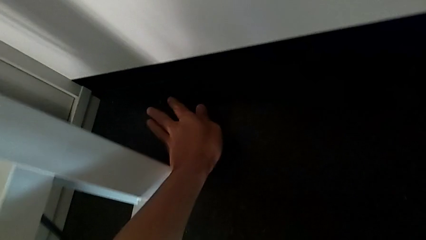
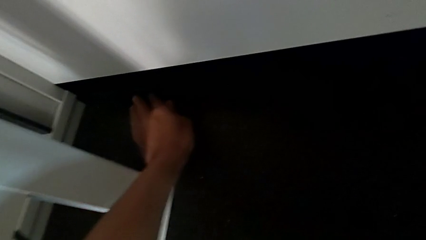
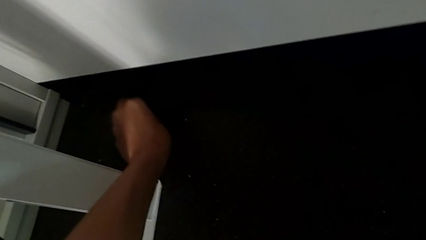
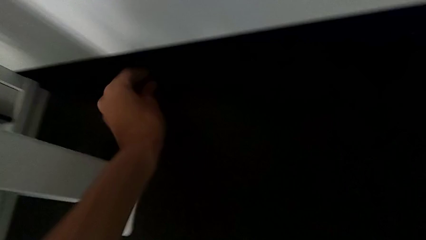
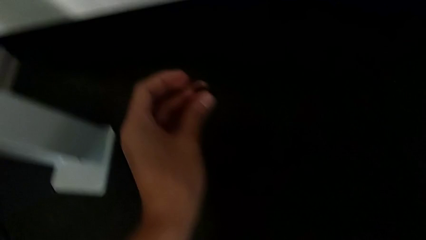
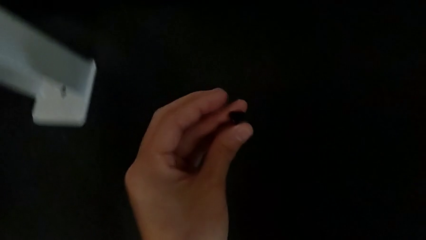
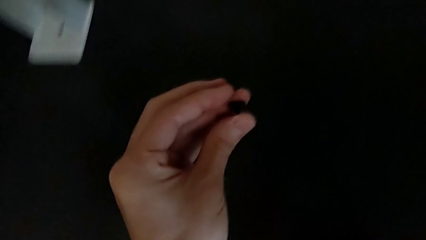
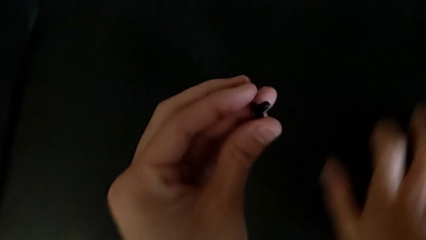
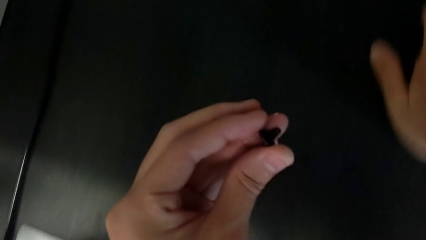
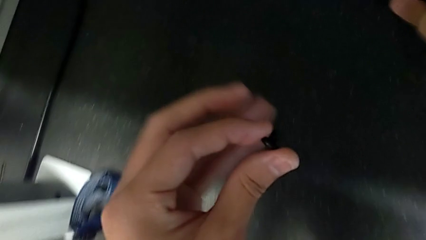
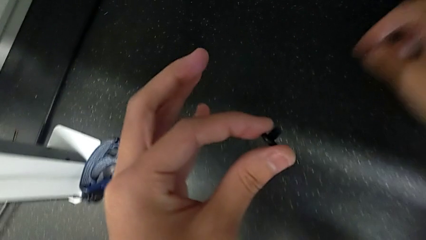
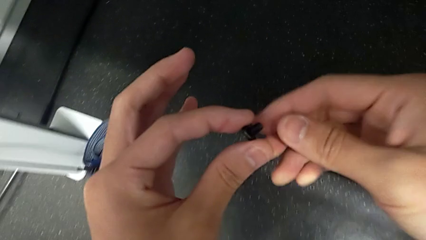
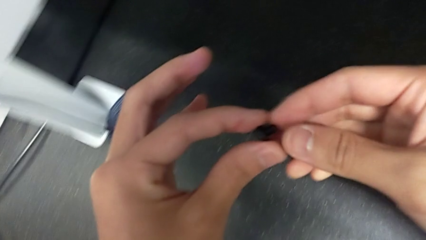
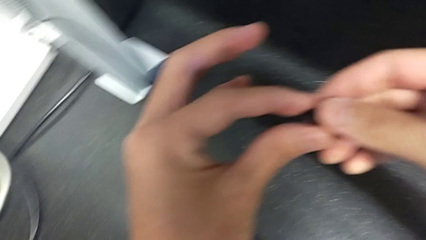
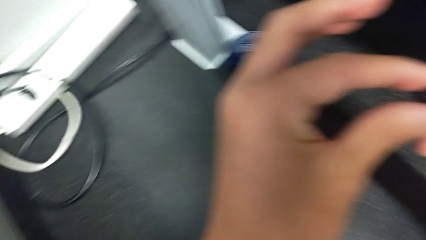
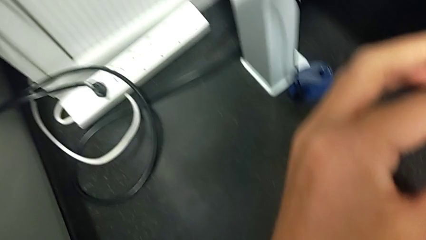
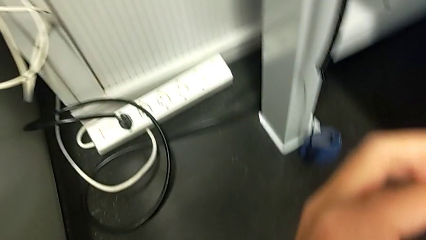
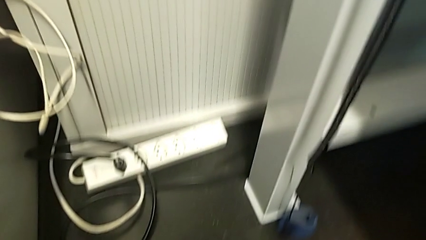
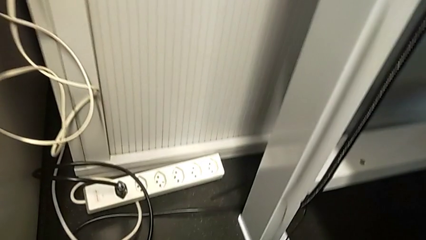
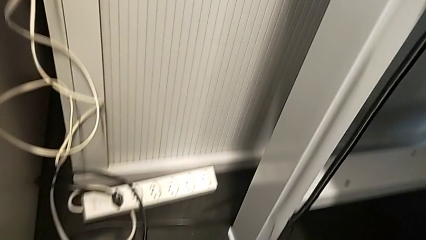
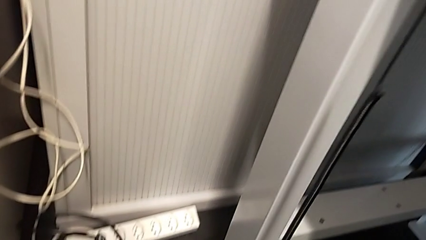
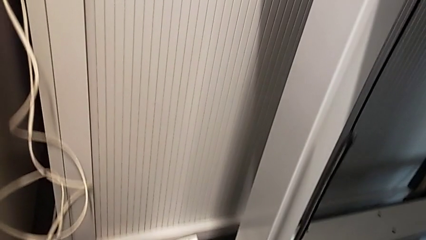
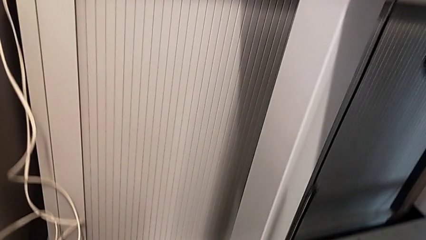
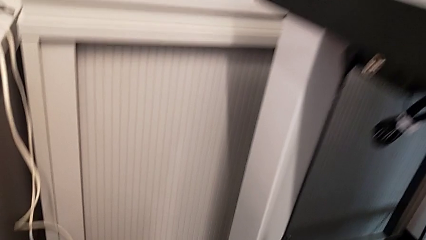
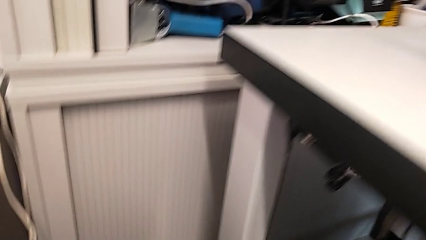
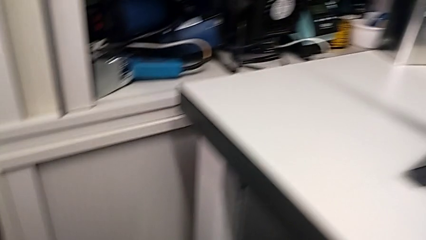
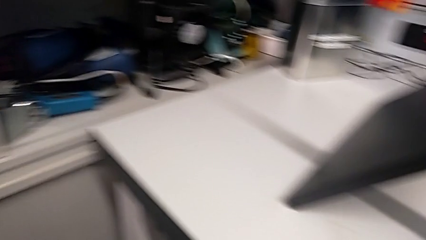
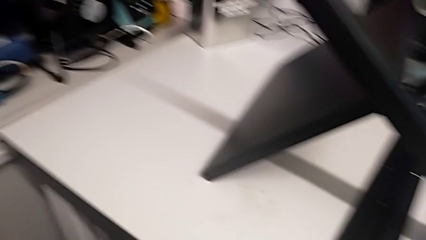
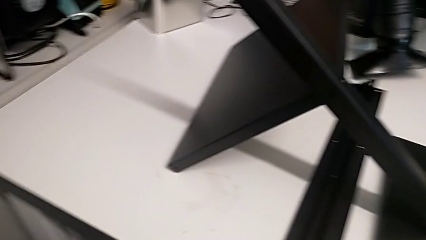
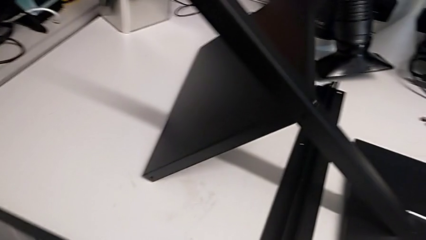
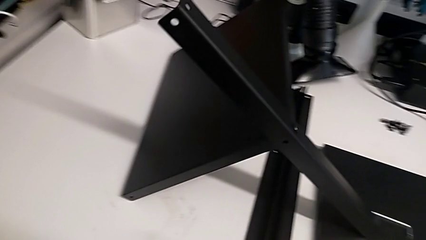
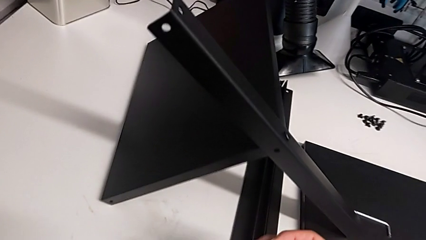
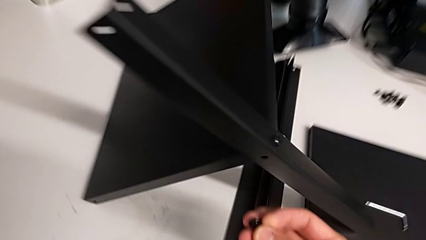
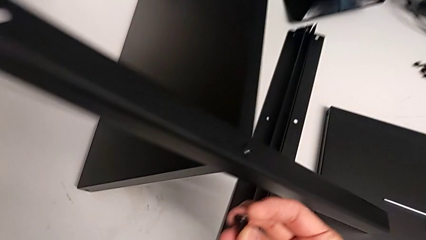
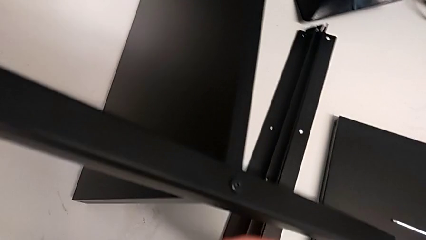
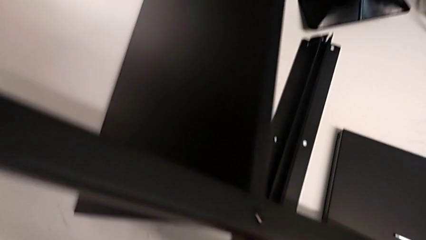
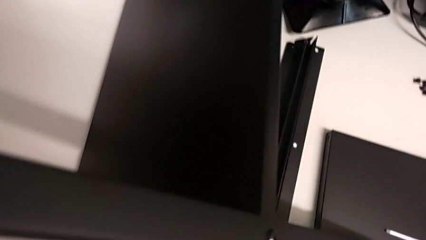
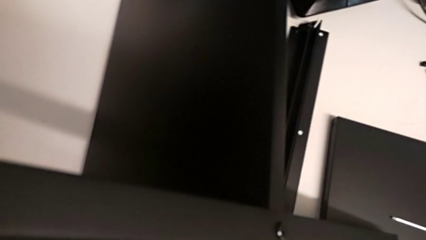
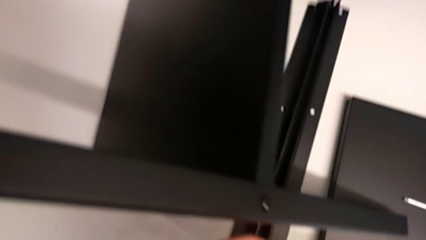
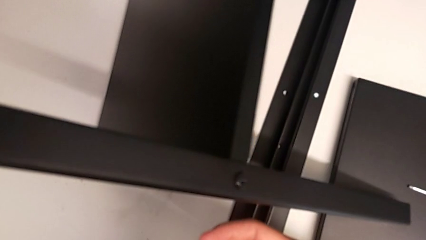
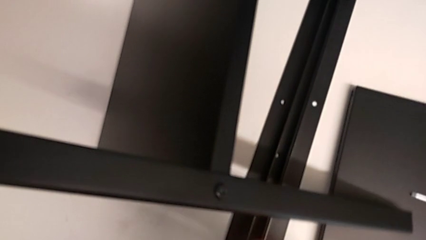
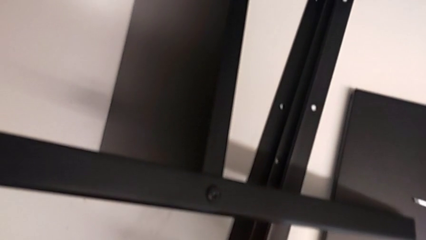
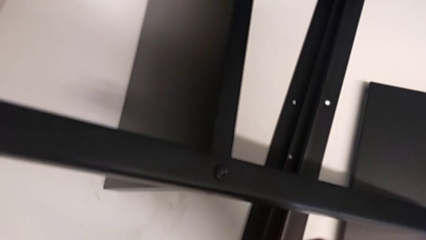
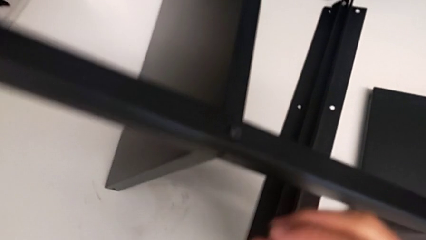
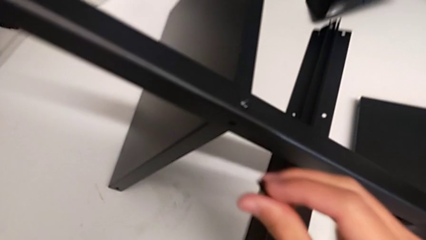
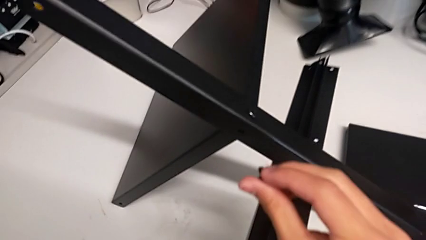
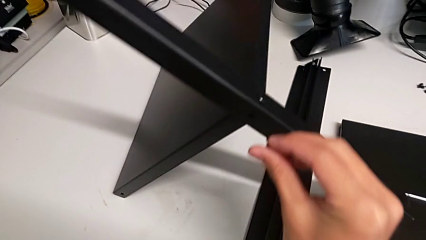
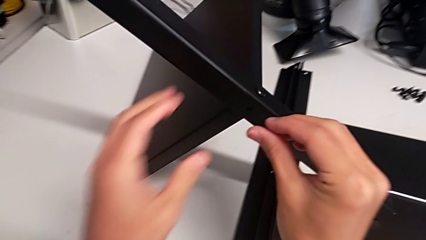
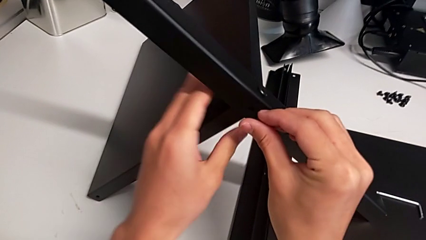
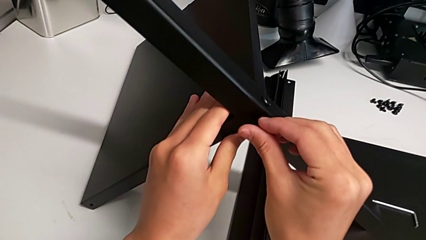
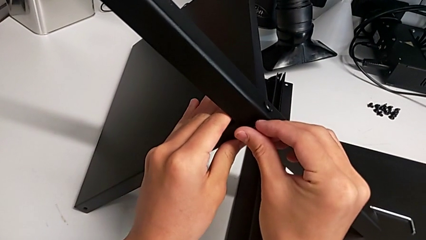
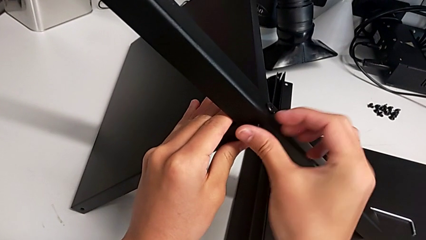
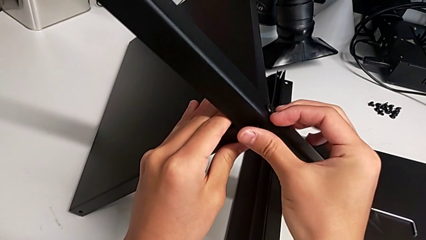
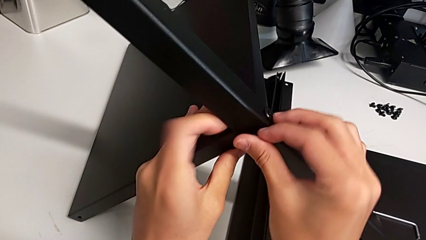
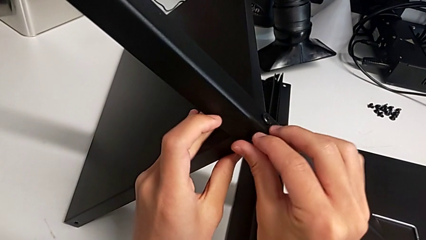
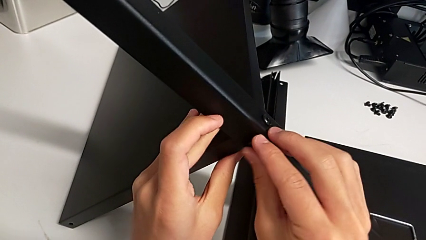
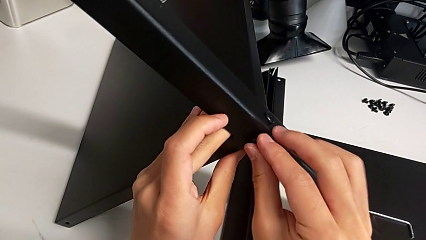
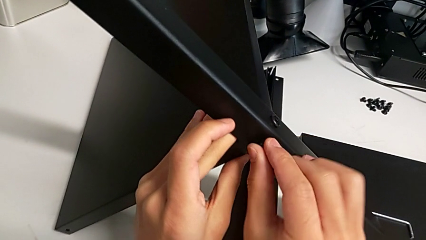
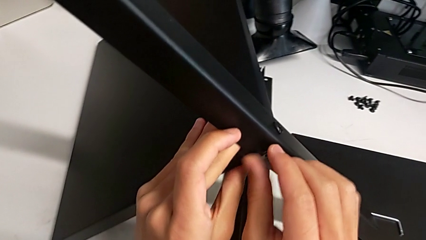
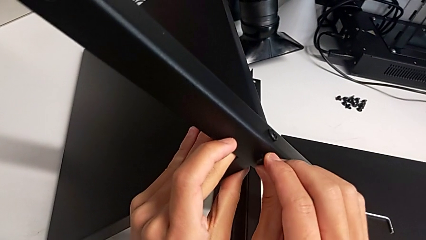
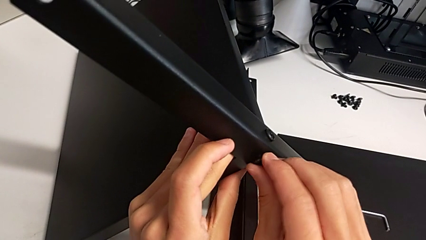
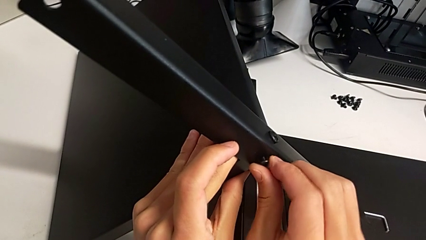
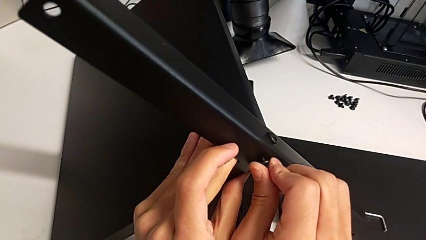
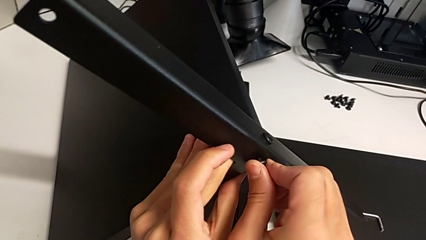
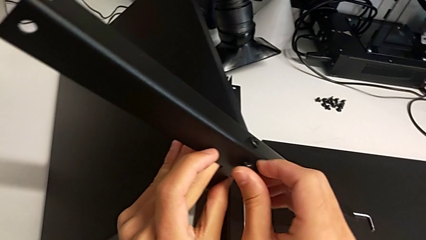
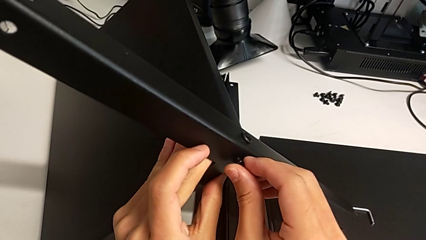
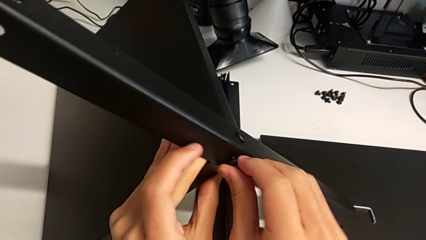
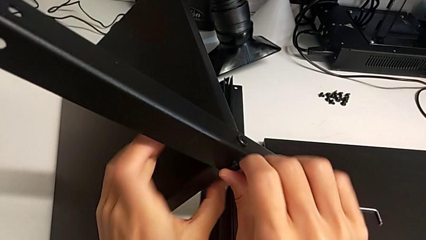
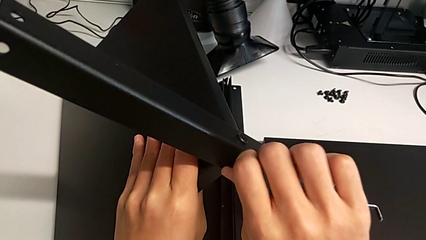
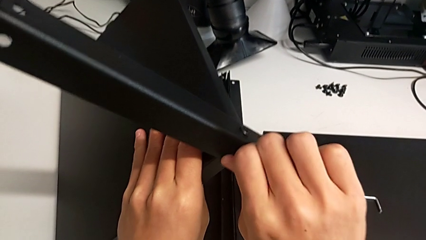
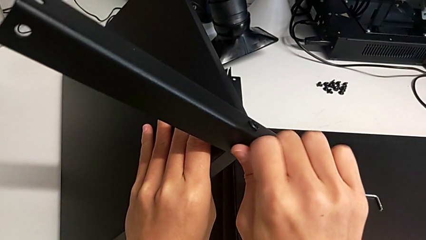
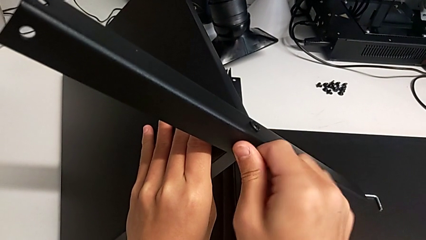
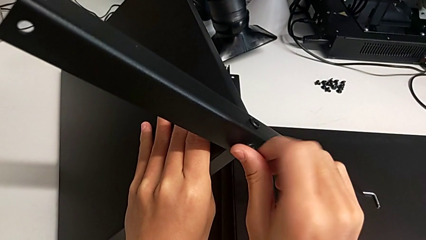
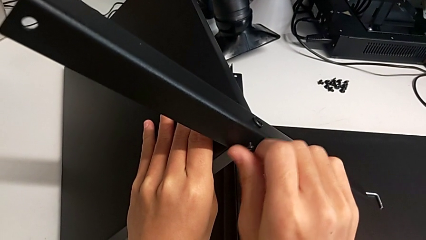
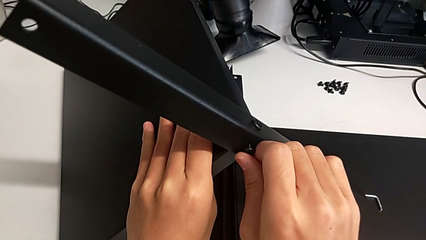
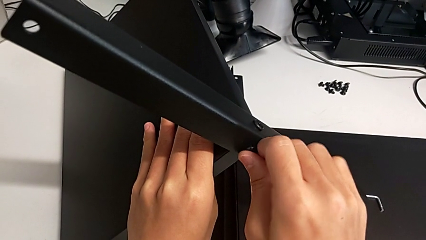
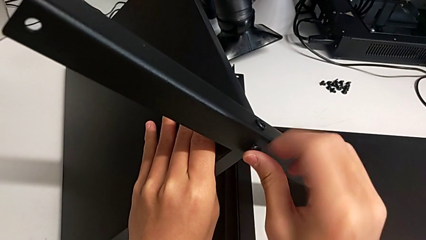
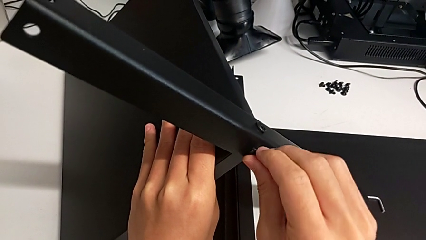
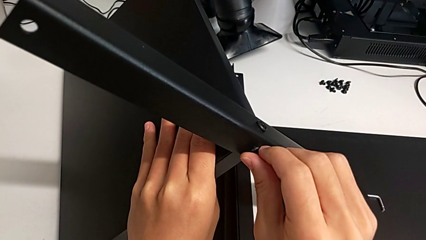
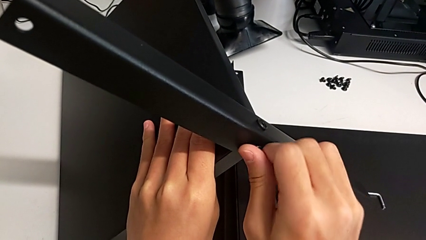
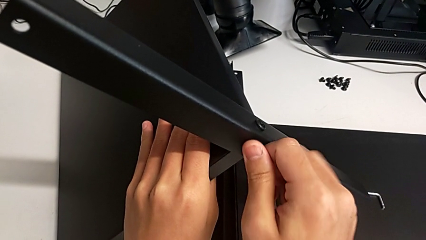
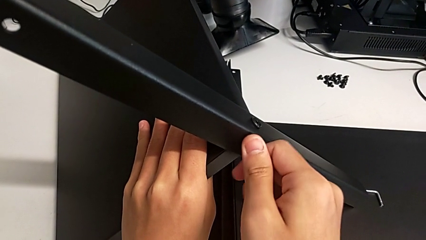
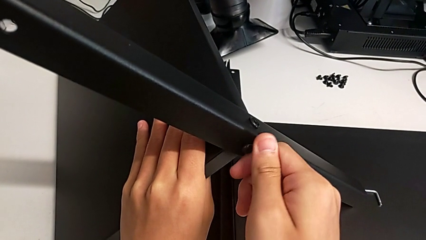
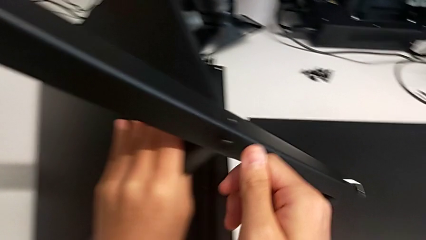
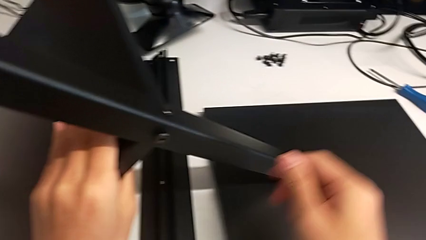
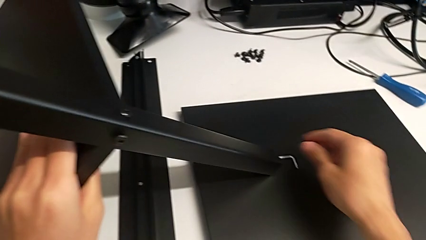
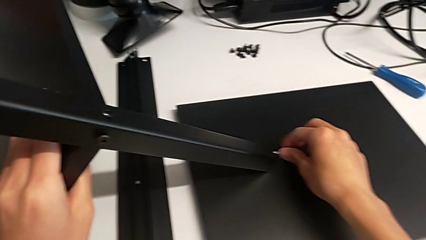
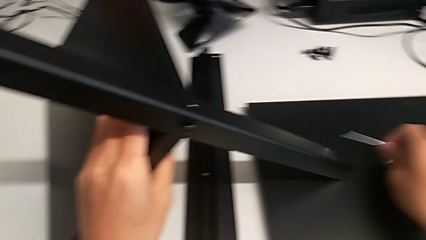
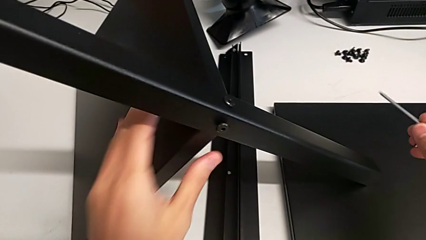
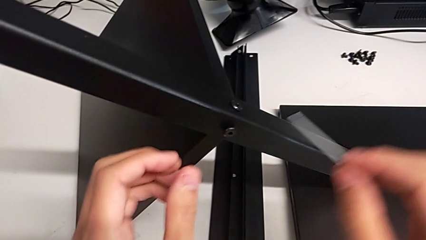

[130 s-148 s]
The camera wearer is screwing the first leg onto the shelf. They grab the hex socket head twice, lift it, insert it, screw it and grab the Allen wrench.
